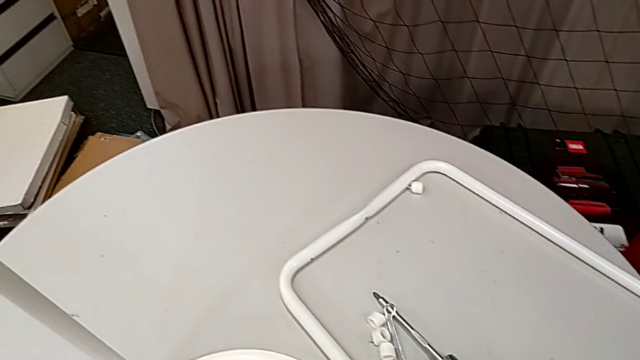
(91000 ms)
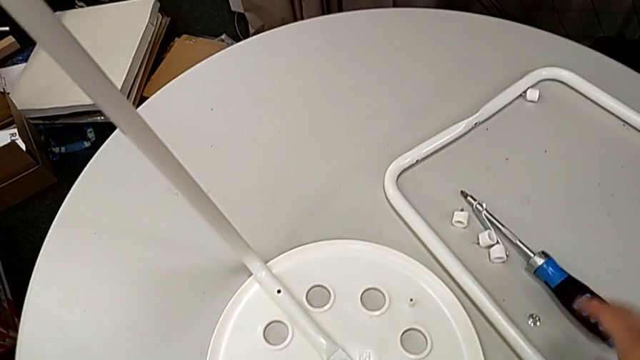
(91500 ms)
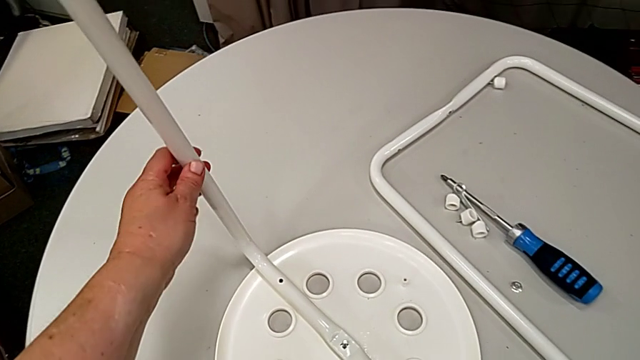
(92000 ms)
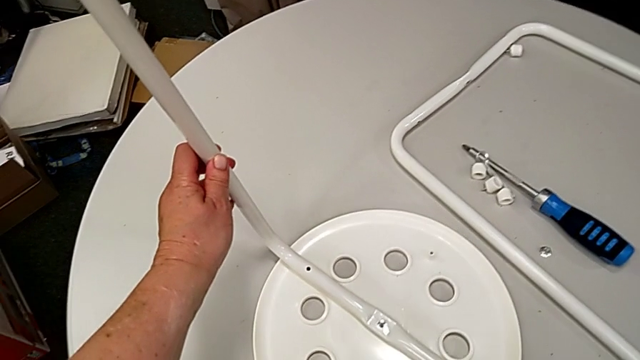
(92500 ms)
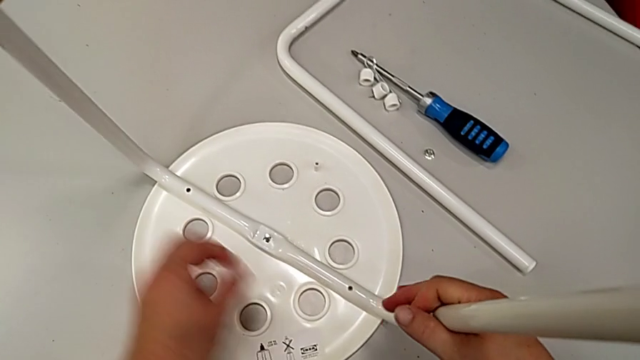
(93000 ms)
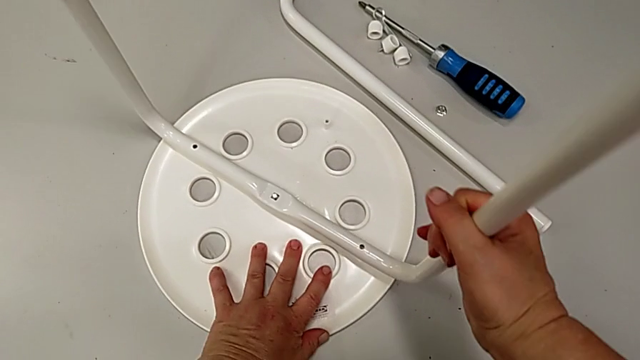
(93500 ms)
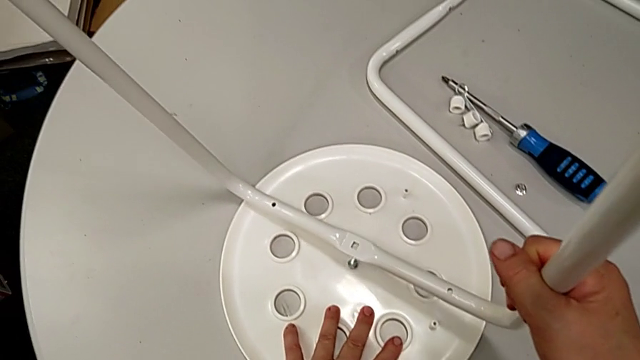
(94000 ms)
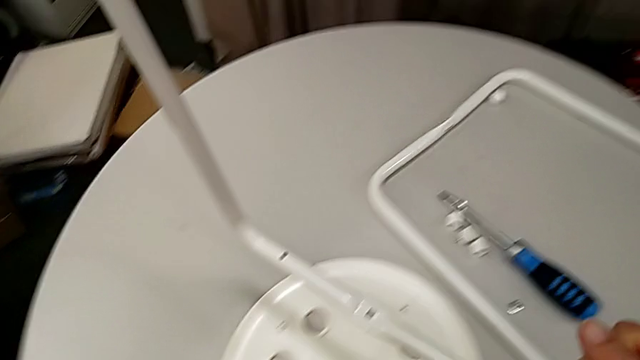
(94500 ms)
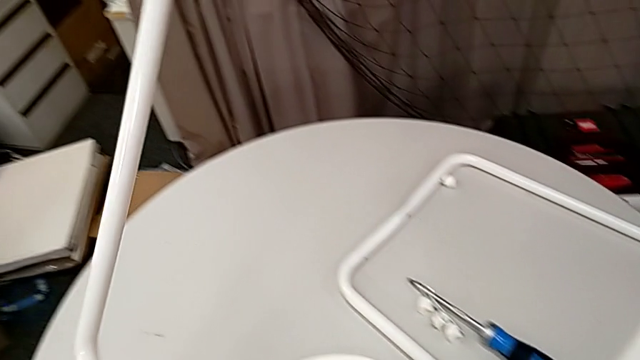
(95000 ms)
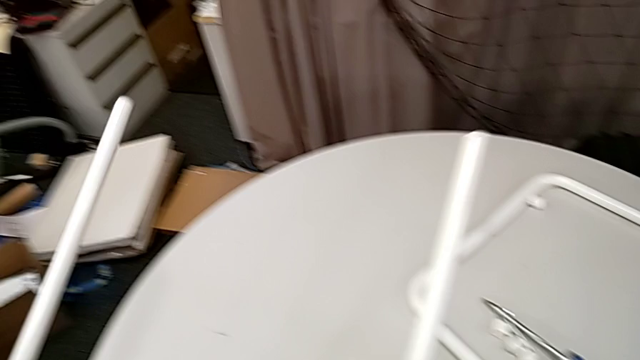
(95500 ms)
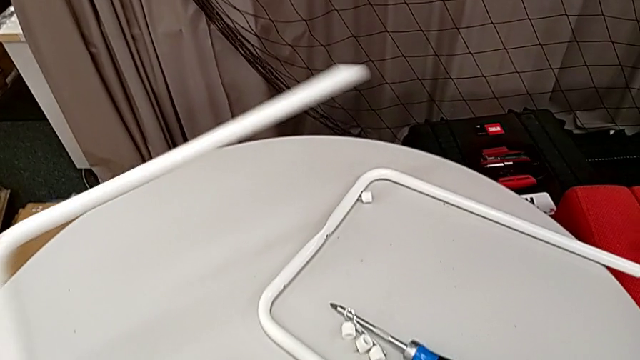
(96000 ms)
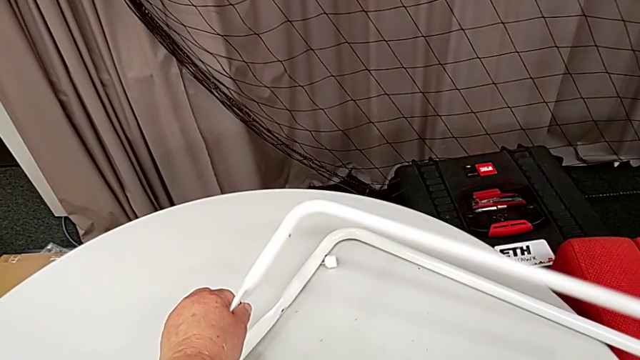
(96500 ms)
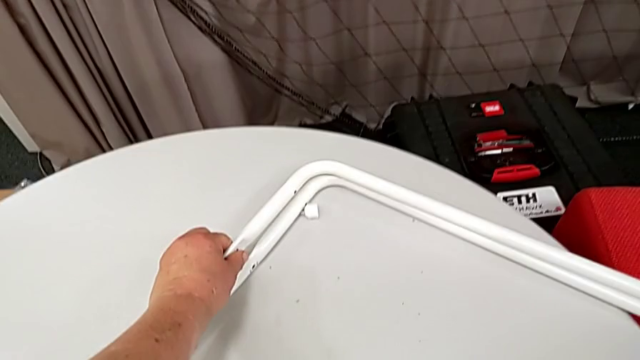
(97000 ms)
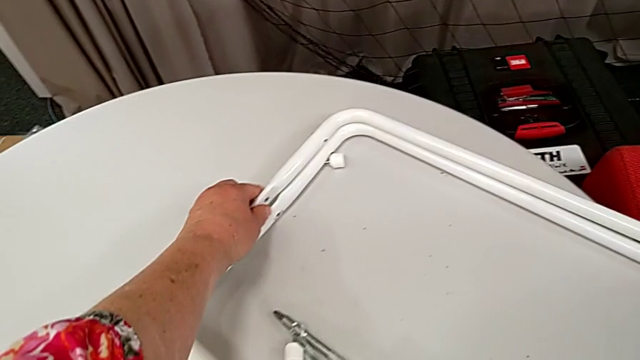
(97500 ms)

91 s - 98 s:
The camera wearer is disassembling their legs. They grab the second leg, disassemble it and place it.

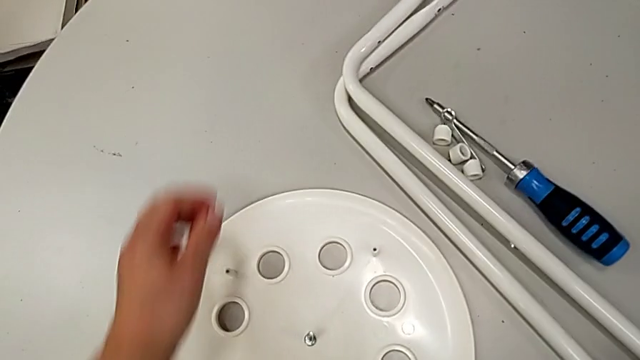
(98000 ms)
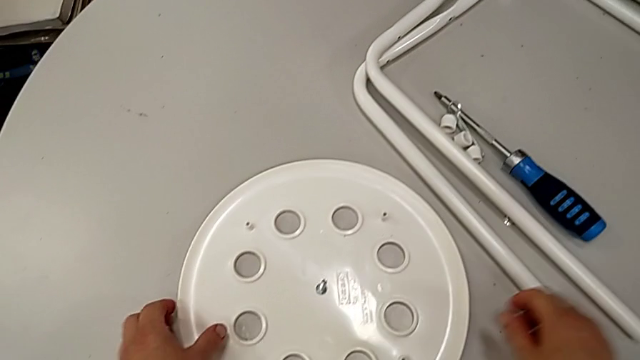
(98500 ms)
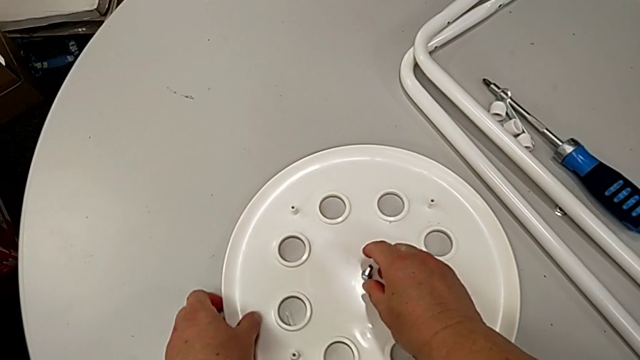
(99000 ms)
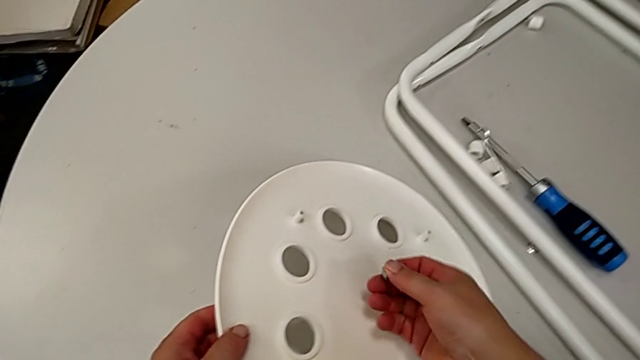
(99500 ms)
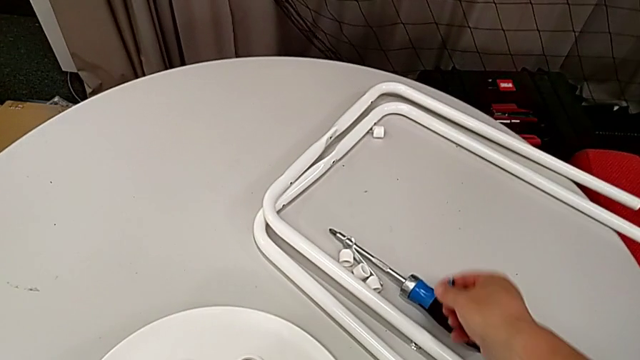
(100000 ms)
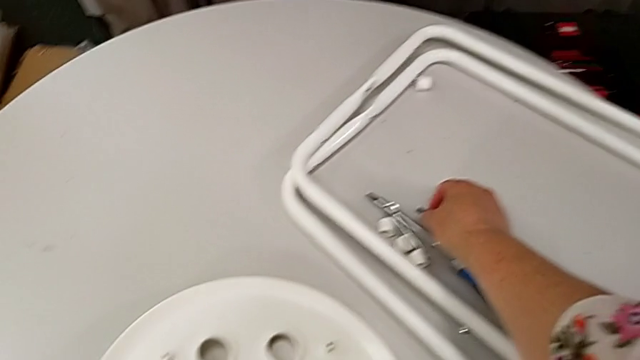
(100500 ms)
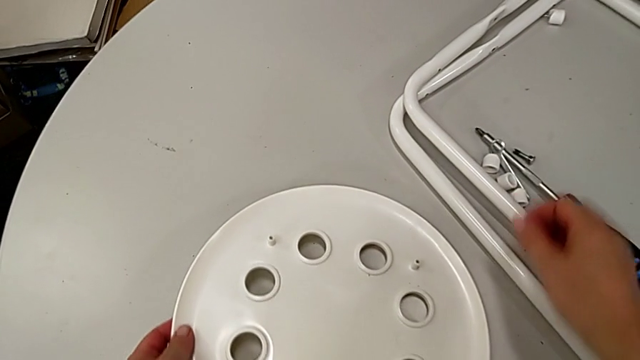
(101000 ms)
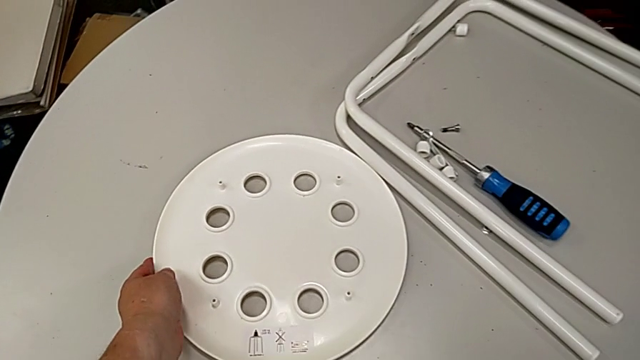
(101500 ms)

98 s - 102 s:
The camera wearer assembles the parts on the table. They approach the seat, grab the bolt with the right hand, grab the seat with the left hand, place the bolt with the right hand and place the seat.
